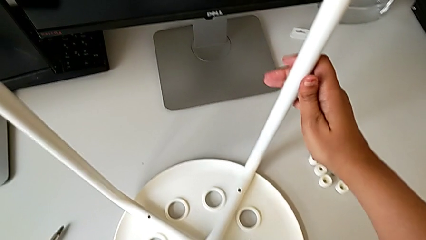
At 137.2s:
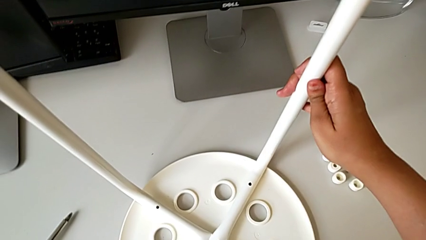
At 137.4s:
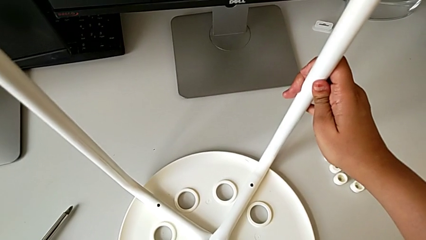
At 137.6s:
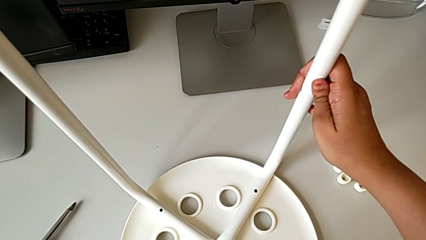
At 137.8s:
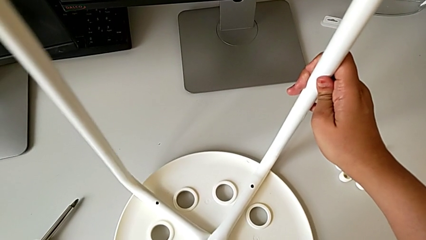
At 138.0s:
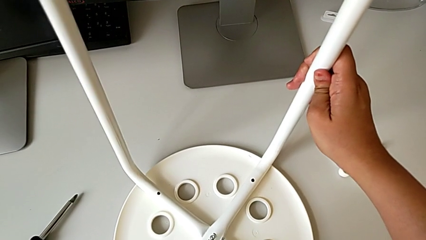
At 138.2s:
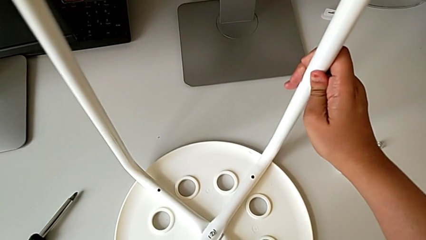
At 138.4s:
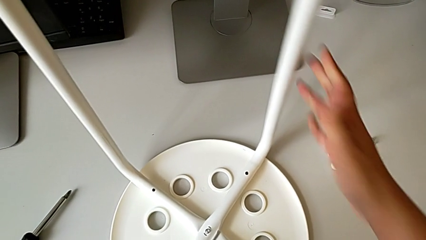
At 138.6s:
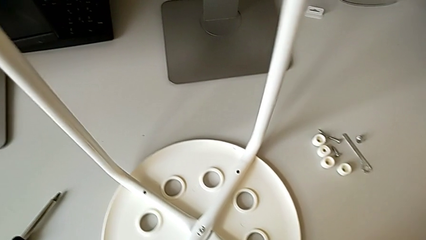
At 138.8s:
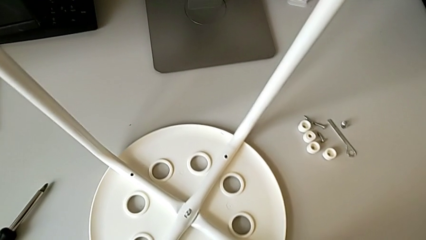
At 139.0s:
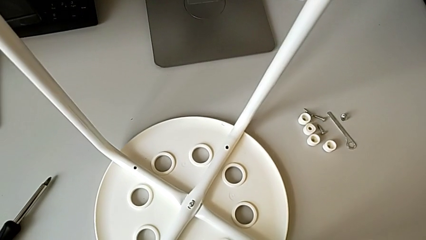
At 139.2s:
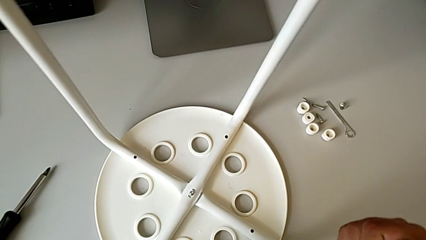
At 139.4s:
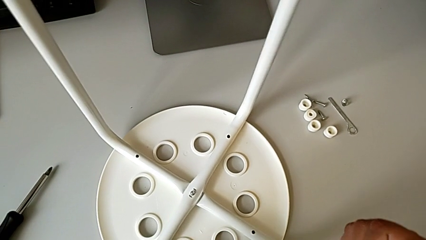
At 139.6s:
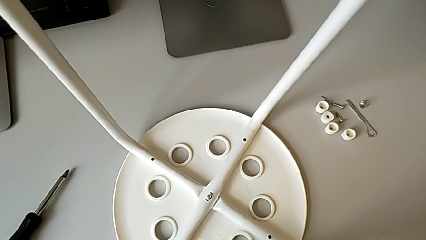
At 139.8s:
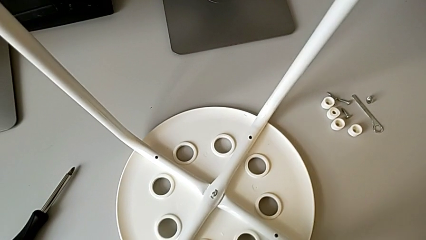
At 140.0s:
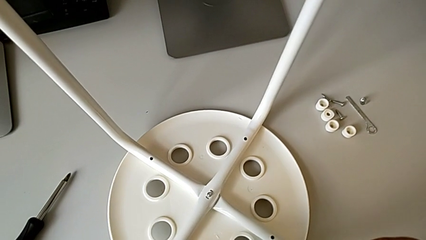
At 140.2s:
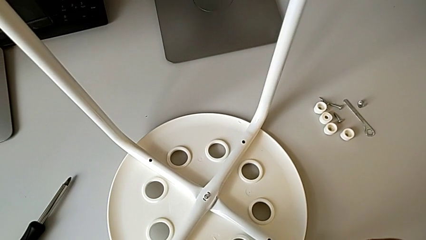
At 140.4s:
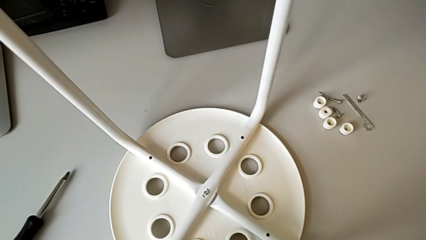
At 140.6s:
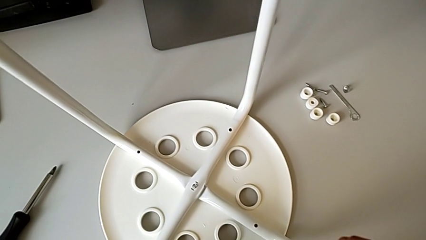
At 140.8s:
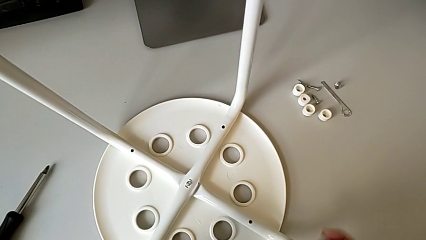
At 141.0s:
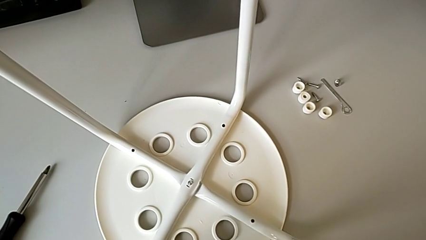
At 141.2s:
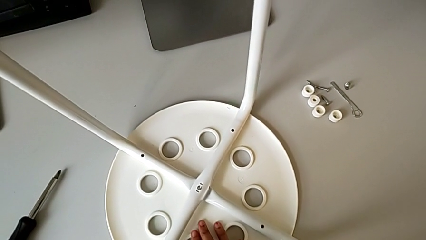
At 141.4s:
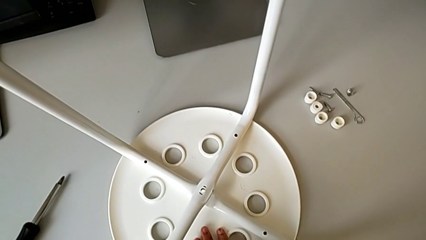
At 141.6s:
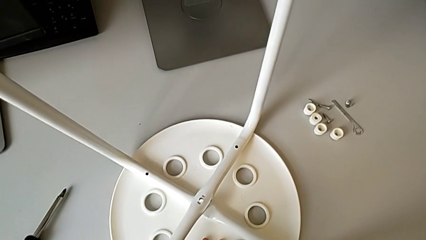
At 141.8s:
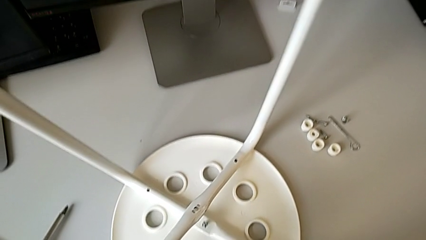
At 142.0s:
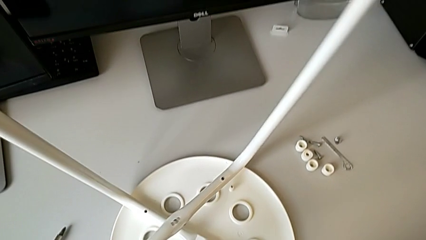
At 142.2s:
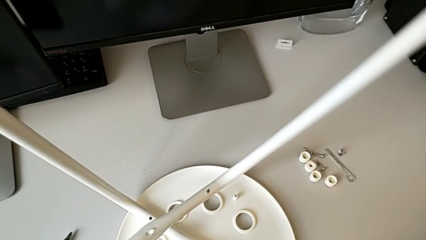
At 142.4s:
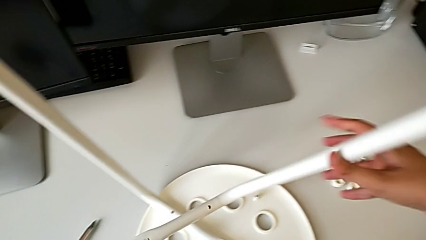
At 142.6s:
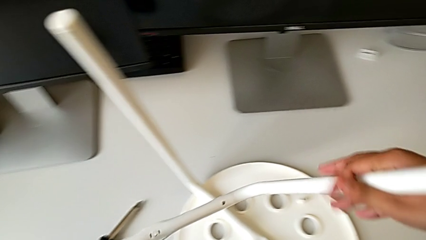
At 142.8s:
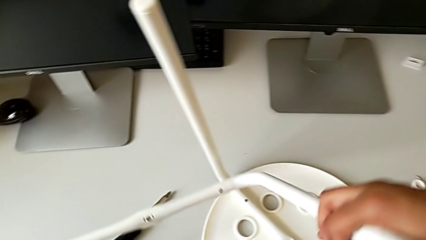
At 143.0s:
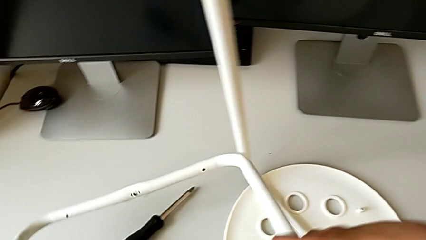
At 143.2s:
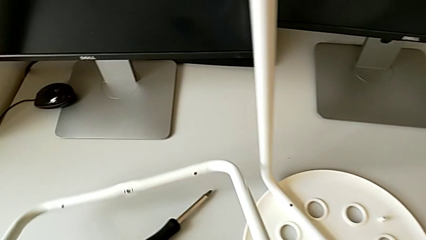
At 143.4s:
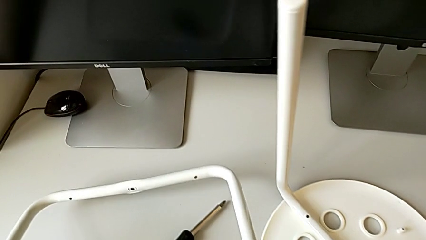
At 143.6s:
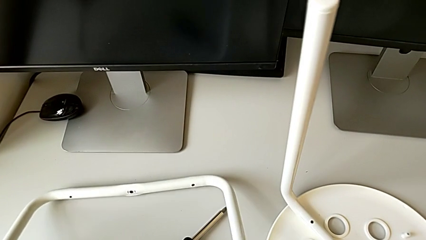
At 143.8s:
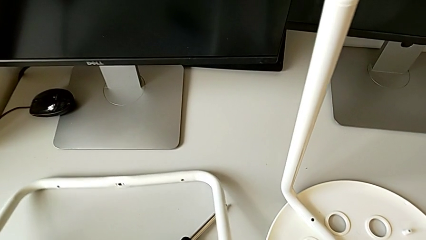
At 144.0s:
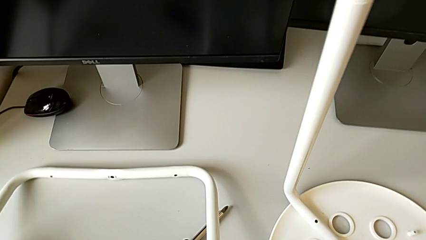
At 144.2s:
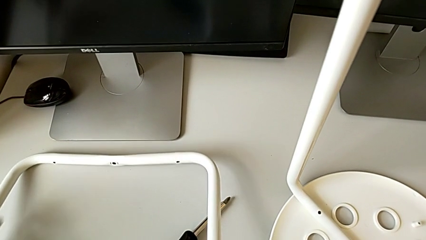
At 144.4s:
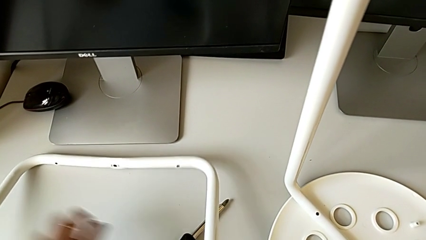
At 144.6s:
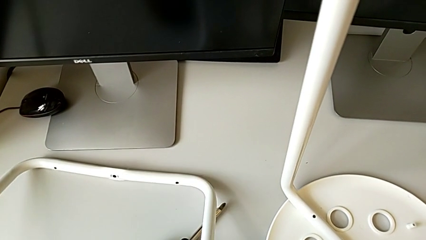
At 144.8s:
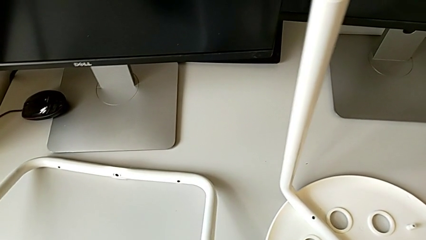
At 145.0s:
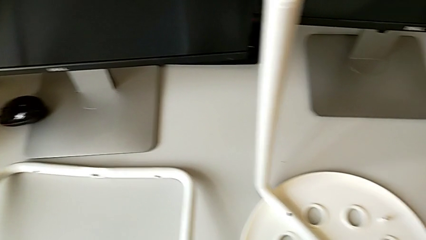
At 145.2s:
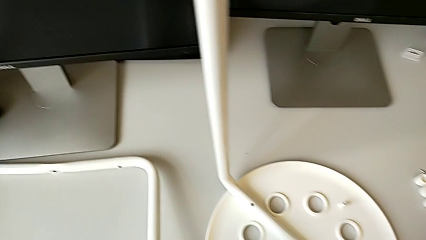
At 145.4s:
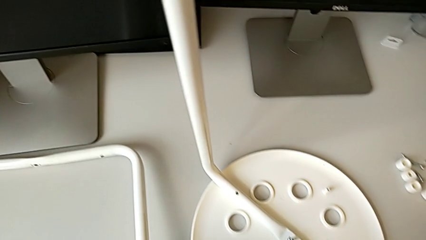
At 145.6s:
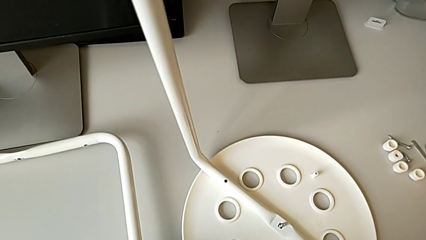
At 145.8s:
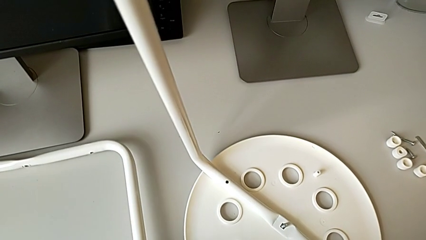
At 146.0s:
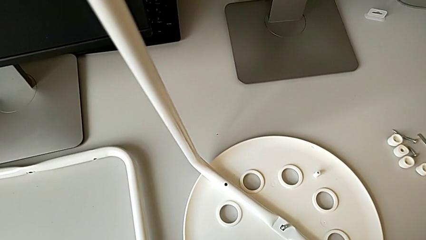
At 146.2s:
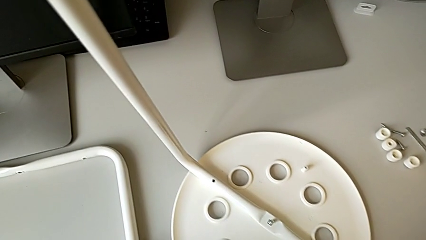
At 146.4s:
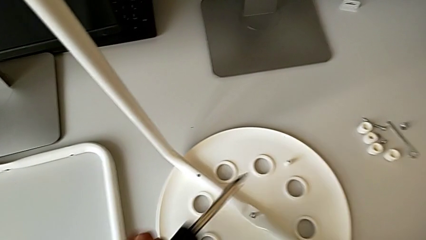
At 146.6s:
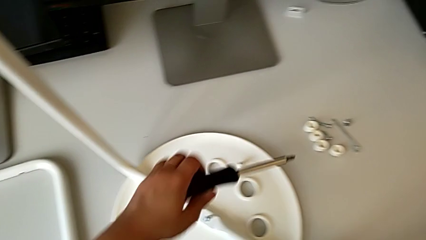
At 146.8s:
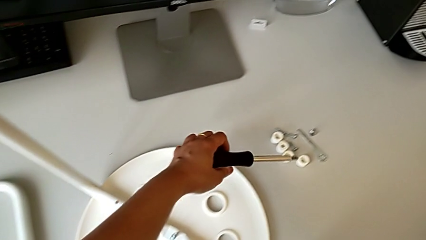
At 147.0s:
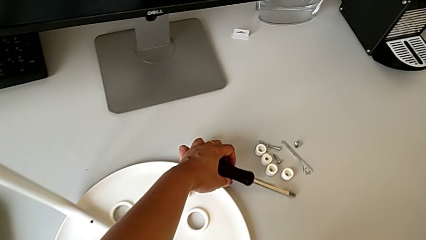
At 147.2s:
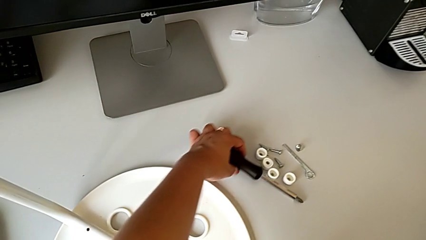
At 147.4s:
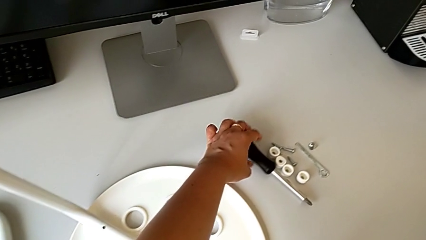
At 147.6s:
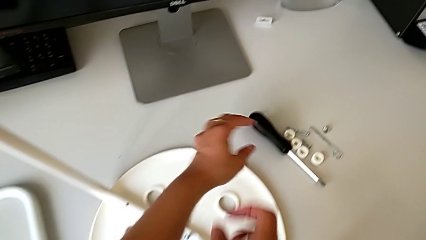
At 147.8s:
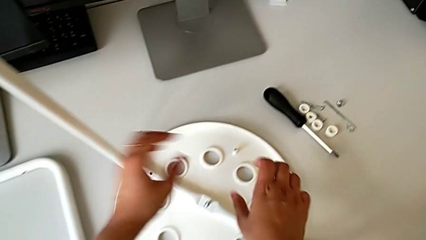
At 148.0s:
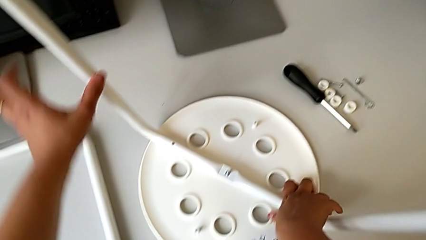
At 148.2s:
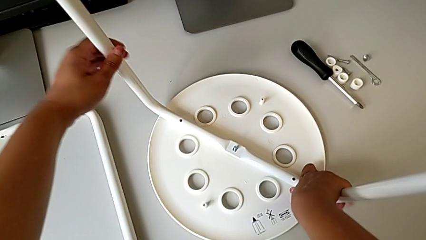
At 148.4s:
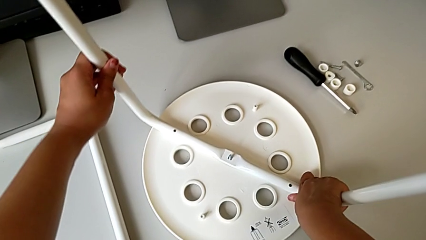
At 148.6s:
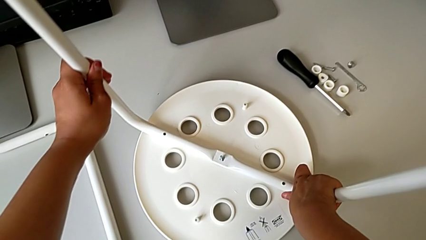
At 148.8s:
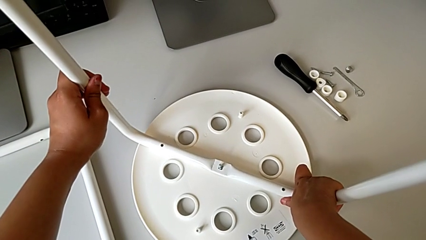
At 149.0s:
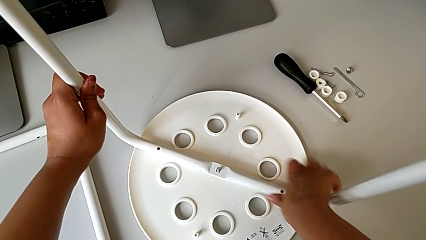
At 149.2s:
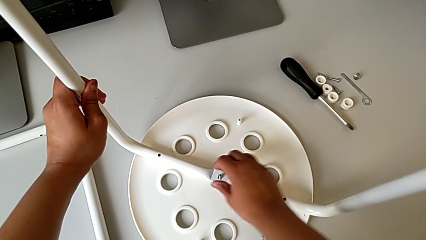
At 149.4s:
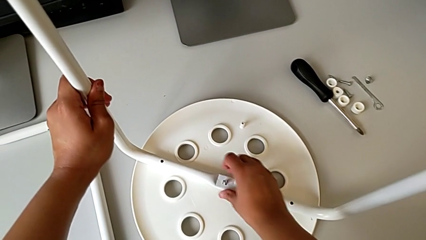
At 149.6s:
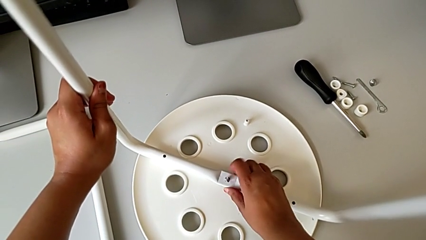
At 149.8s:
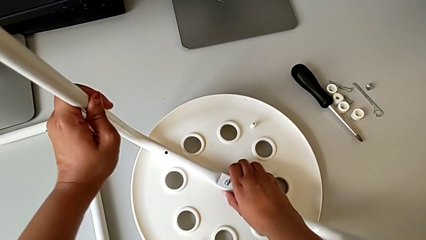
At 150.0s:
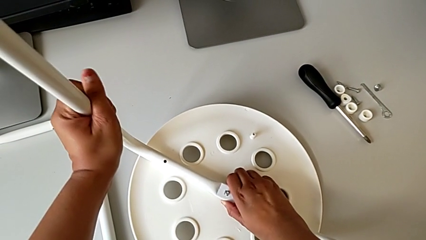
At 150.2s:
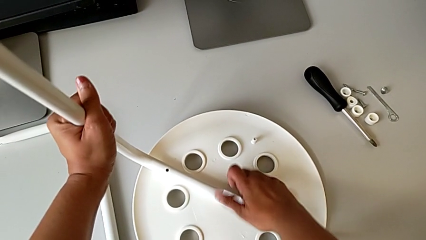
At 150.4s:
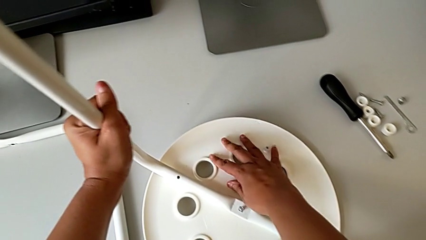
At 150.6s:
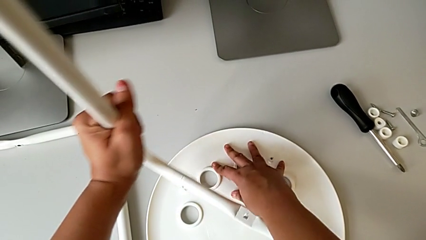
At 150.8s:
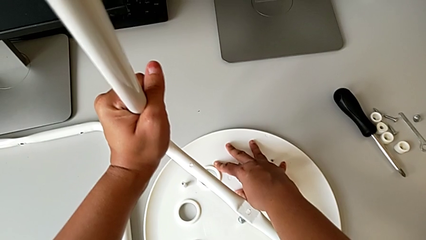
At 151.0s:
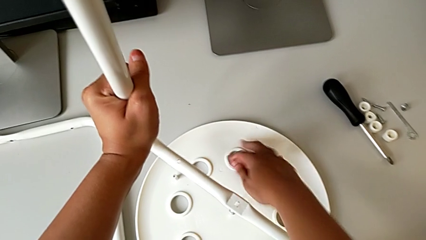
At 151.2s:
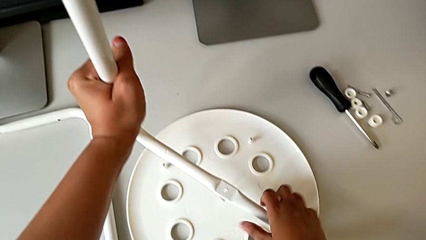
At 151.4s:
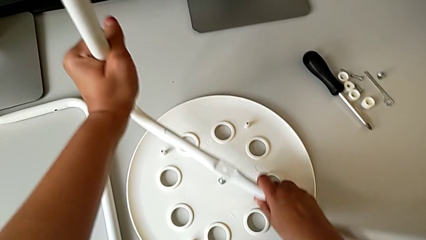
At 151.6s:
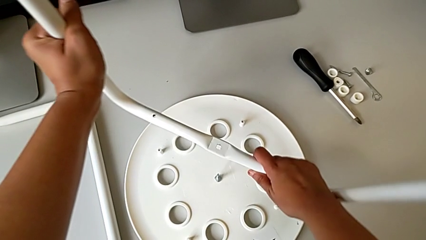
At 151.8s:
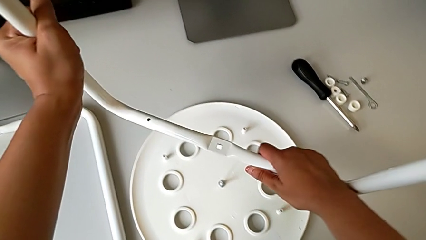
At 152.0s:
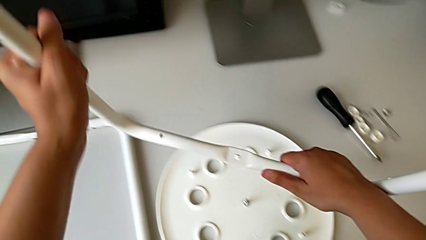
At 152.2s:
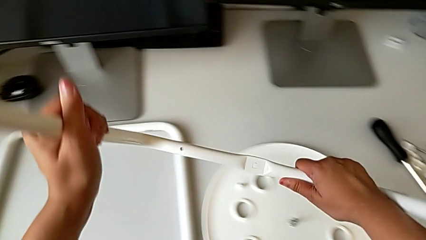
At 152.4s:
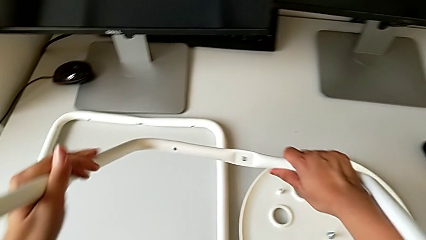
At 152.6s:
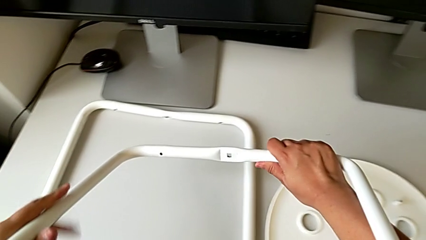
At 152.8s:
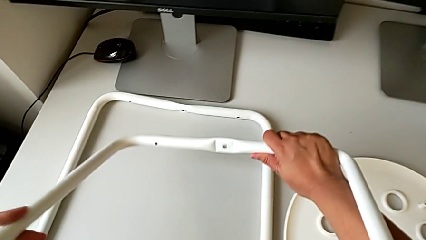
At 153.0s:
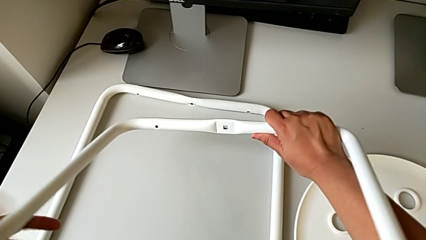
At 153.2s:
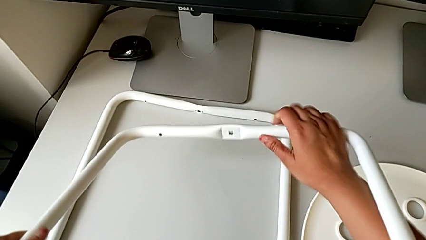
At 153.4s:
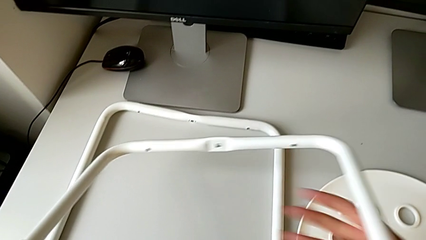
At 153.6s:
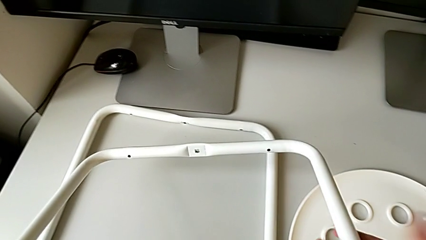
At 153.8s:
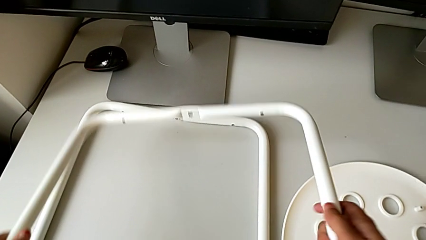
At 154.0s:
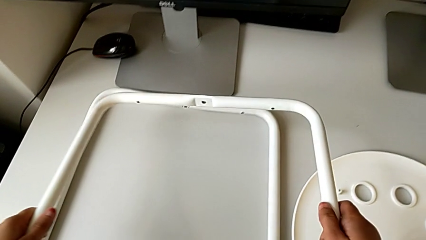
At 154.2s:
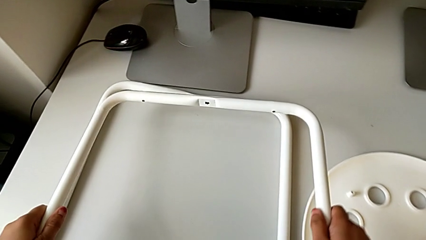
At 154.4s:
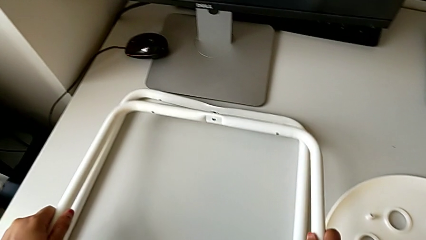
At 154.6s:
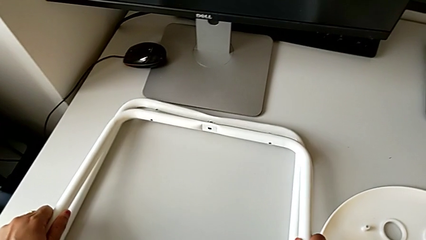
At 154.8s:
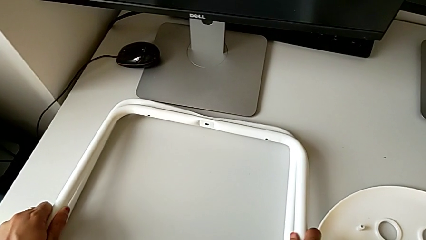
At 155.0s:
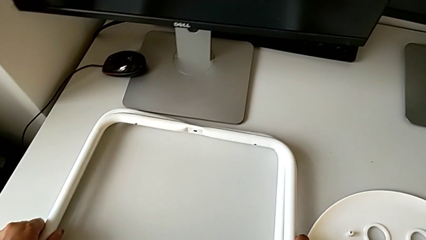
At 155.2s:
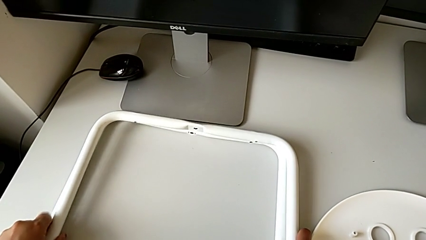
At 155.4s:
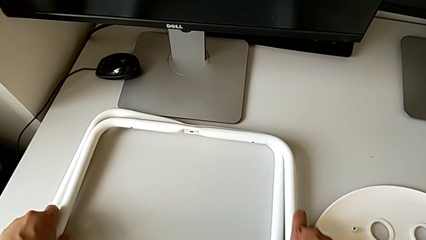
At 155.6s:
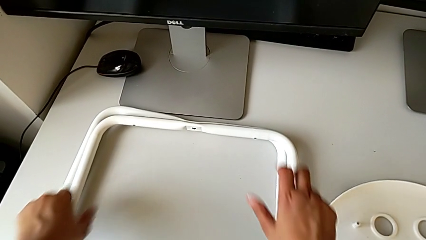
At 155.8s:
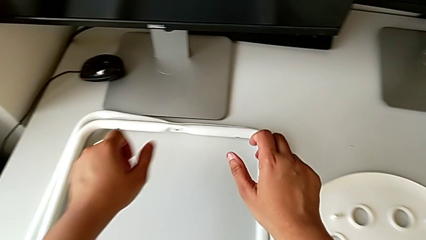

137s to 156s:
The camera wearer is disassembling the legs from the seat. They disassemble the first leg, place the leg, place the screwdriver, disassemble the second leg and place it.
